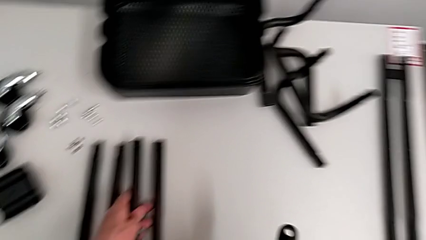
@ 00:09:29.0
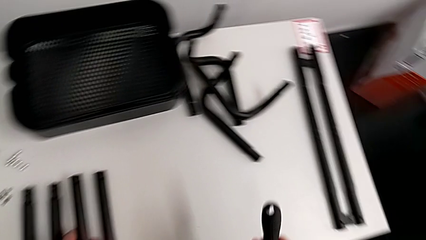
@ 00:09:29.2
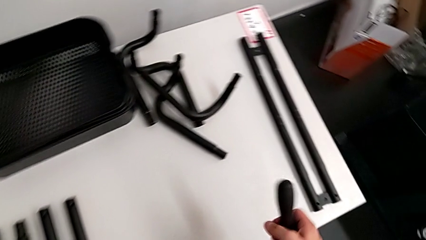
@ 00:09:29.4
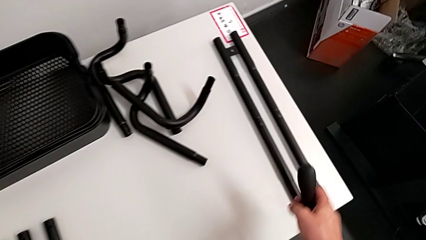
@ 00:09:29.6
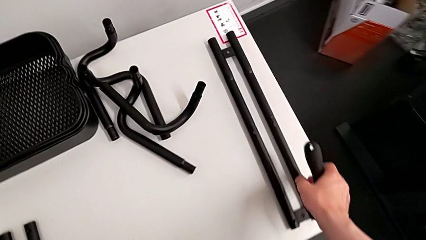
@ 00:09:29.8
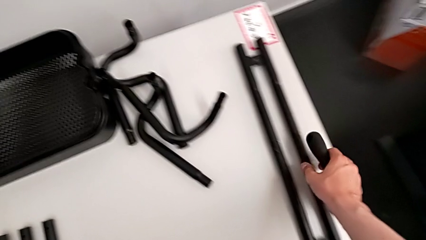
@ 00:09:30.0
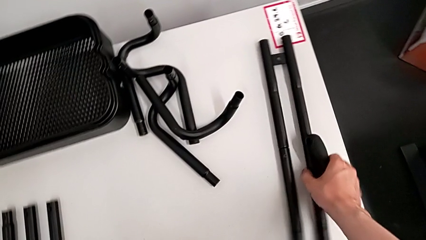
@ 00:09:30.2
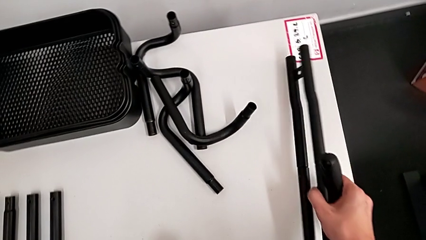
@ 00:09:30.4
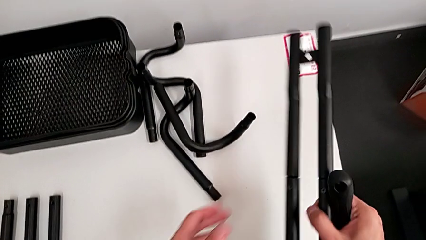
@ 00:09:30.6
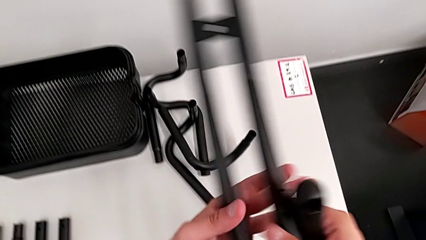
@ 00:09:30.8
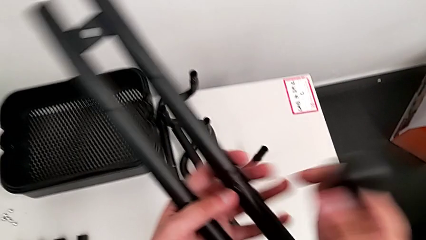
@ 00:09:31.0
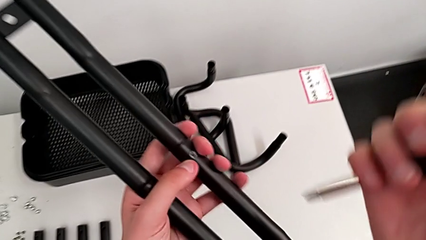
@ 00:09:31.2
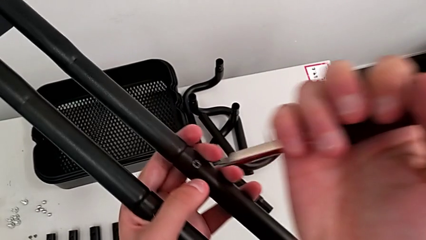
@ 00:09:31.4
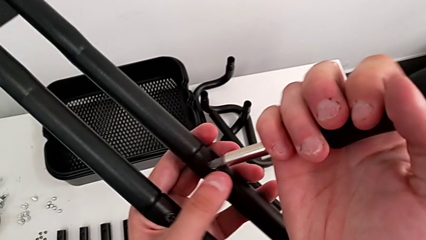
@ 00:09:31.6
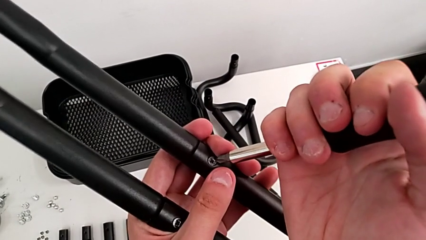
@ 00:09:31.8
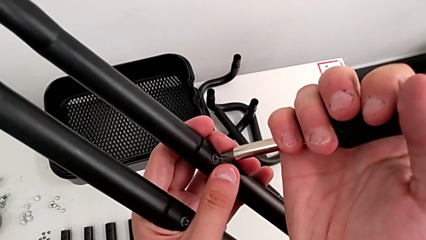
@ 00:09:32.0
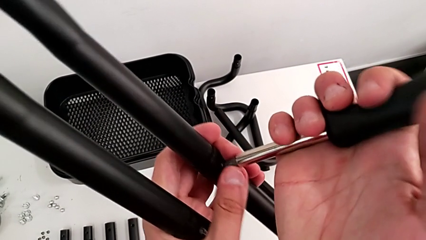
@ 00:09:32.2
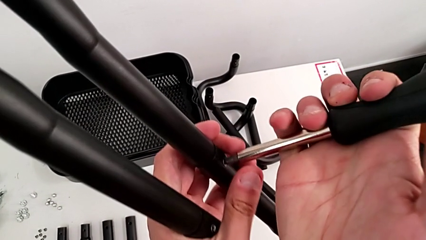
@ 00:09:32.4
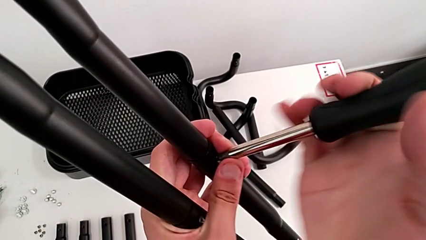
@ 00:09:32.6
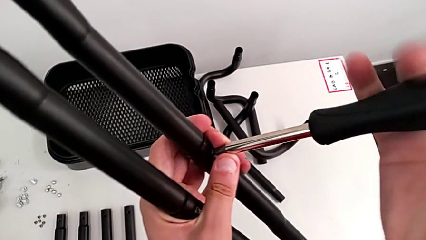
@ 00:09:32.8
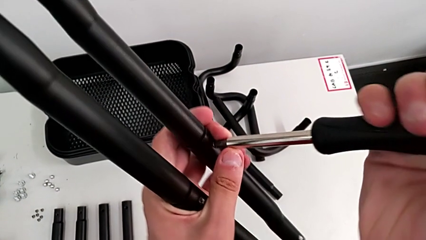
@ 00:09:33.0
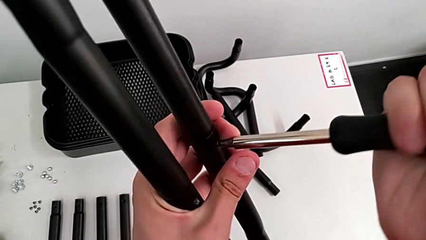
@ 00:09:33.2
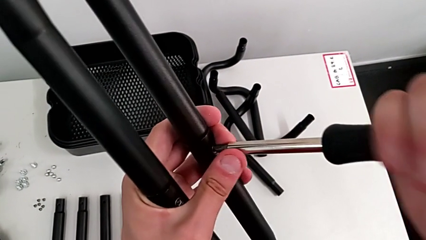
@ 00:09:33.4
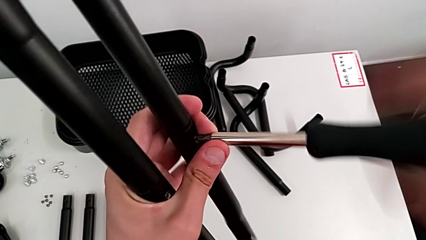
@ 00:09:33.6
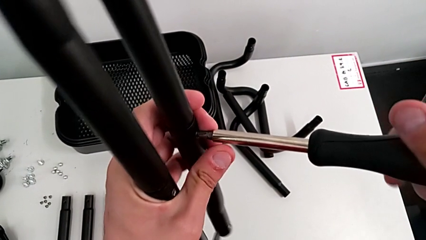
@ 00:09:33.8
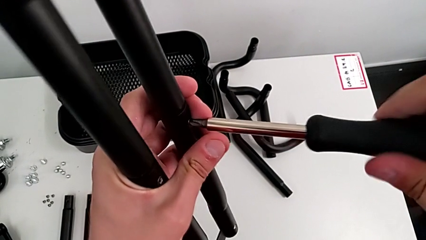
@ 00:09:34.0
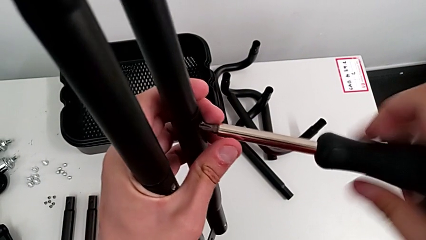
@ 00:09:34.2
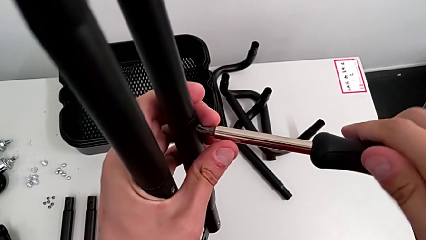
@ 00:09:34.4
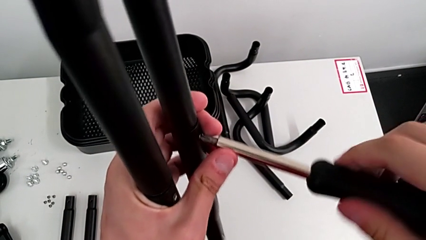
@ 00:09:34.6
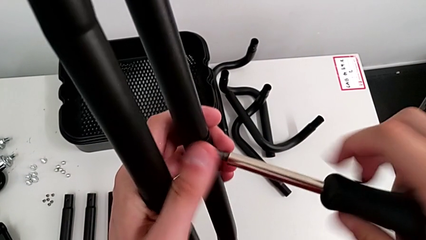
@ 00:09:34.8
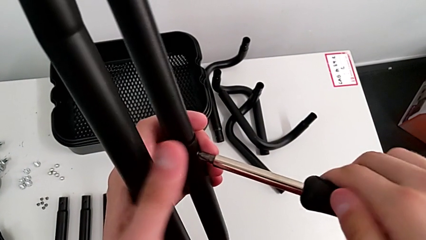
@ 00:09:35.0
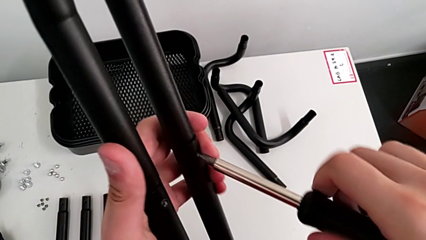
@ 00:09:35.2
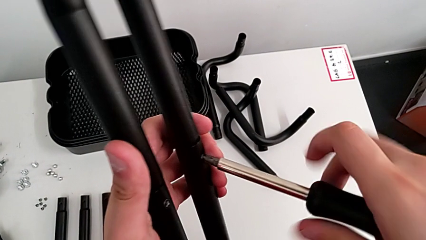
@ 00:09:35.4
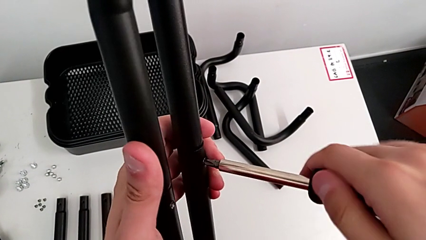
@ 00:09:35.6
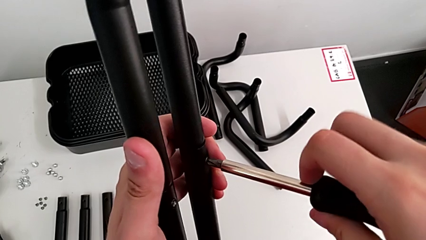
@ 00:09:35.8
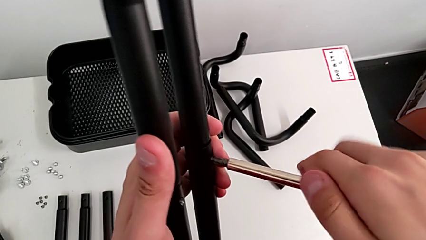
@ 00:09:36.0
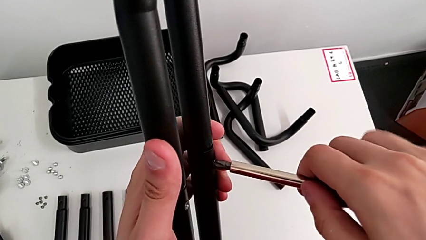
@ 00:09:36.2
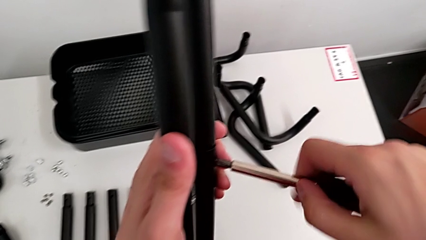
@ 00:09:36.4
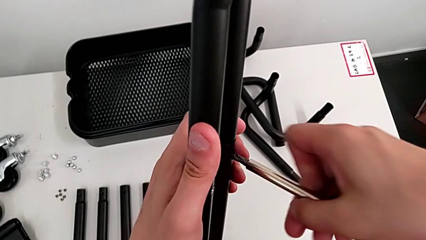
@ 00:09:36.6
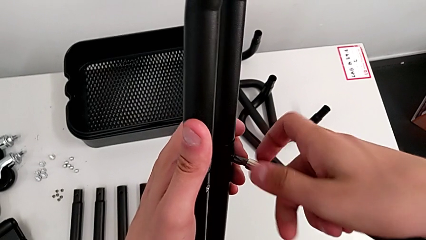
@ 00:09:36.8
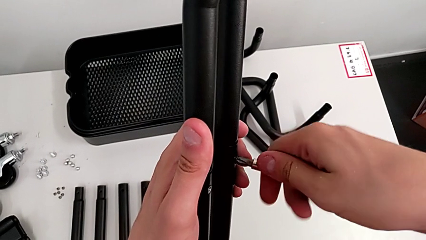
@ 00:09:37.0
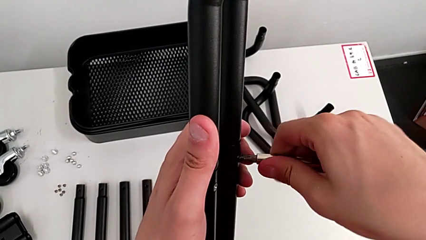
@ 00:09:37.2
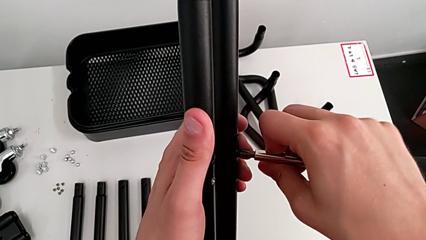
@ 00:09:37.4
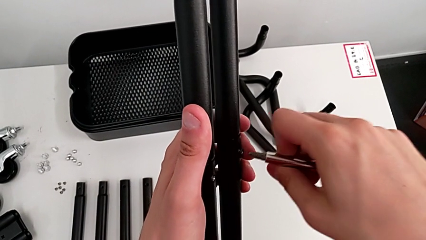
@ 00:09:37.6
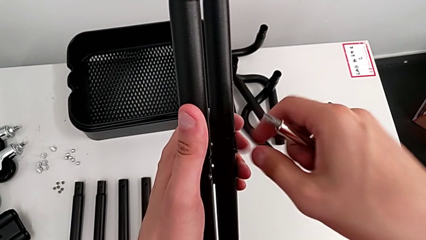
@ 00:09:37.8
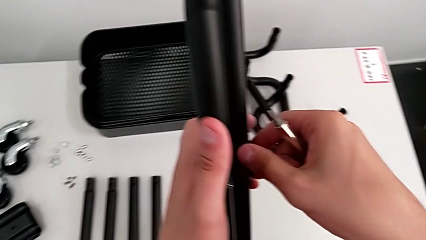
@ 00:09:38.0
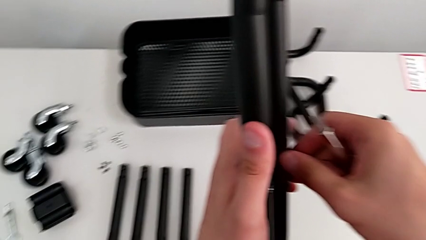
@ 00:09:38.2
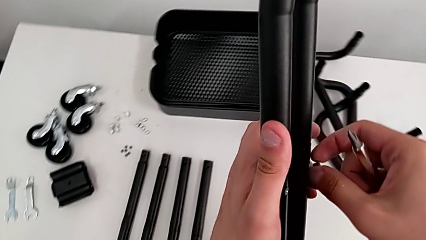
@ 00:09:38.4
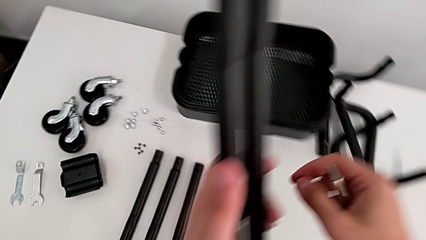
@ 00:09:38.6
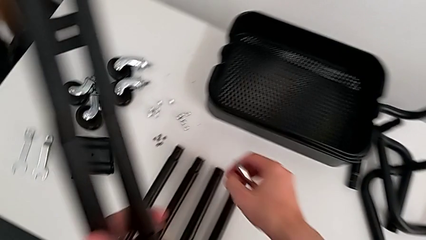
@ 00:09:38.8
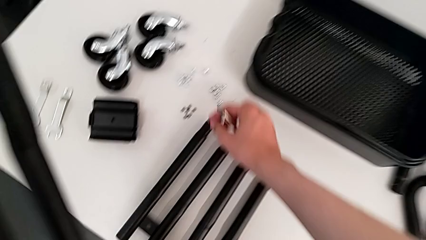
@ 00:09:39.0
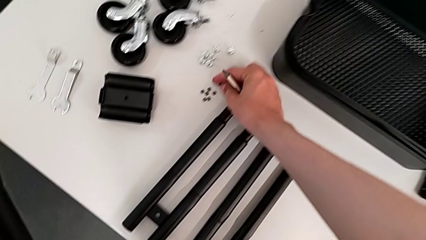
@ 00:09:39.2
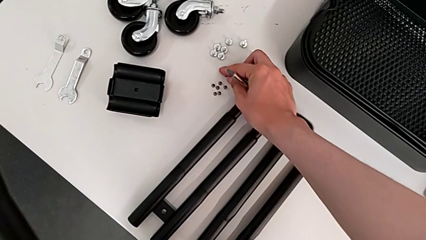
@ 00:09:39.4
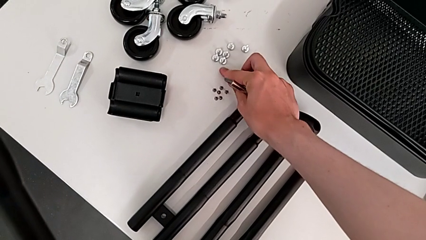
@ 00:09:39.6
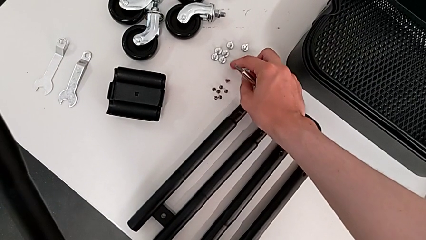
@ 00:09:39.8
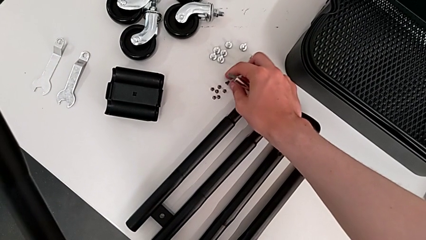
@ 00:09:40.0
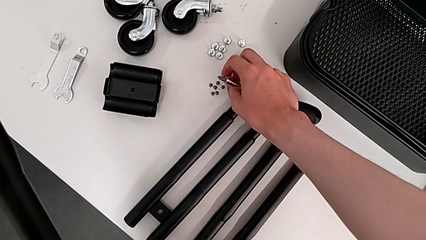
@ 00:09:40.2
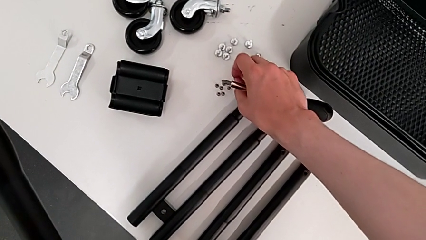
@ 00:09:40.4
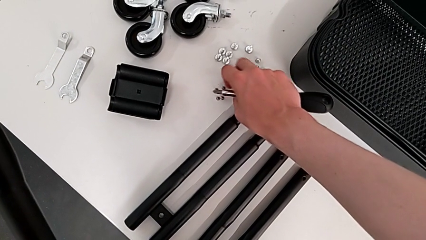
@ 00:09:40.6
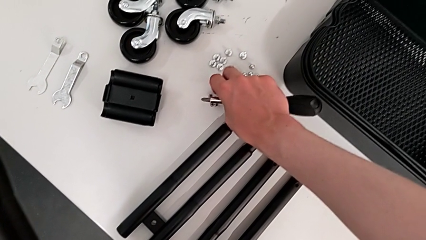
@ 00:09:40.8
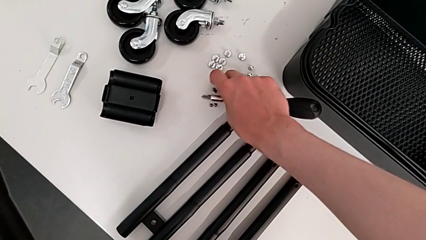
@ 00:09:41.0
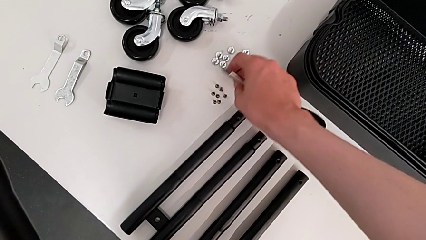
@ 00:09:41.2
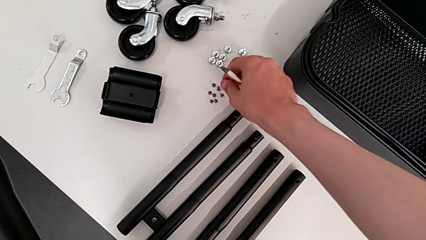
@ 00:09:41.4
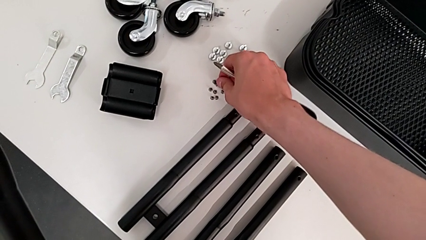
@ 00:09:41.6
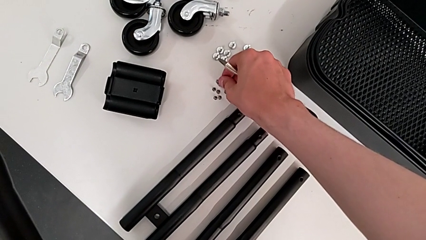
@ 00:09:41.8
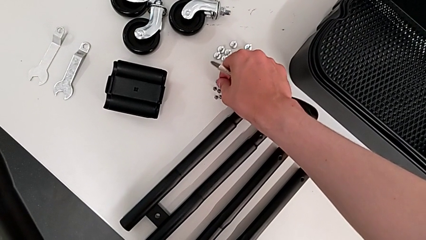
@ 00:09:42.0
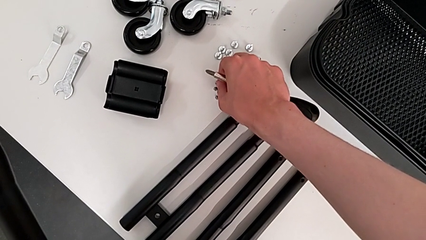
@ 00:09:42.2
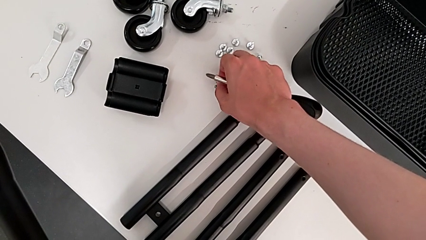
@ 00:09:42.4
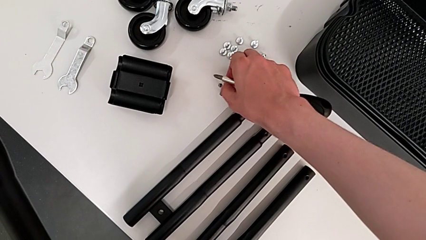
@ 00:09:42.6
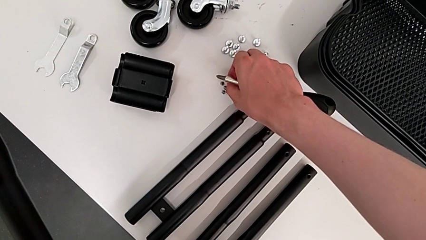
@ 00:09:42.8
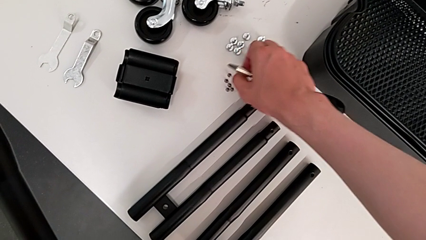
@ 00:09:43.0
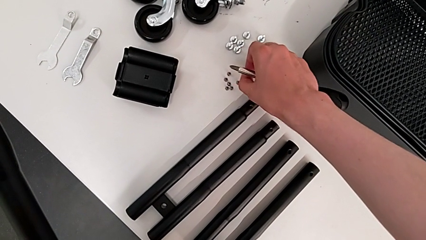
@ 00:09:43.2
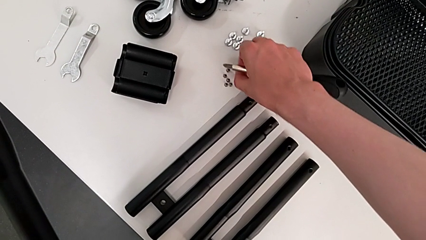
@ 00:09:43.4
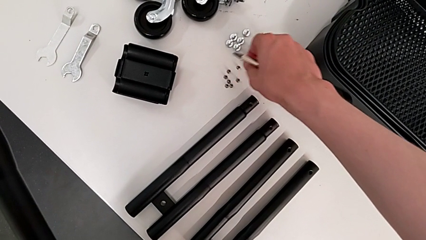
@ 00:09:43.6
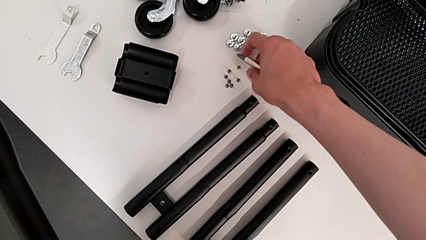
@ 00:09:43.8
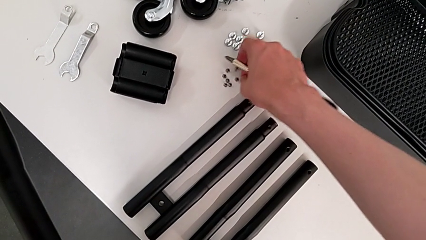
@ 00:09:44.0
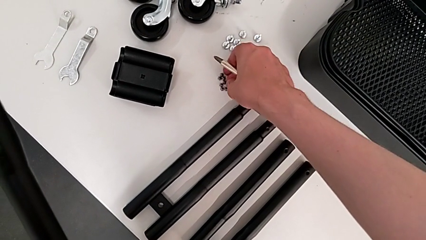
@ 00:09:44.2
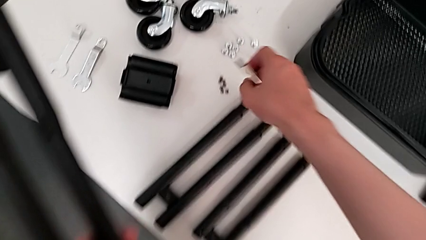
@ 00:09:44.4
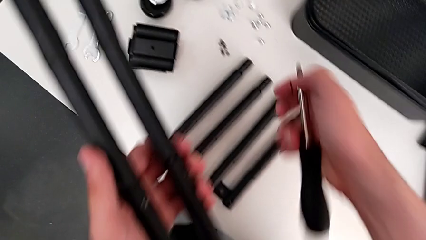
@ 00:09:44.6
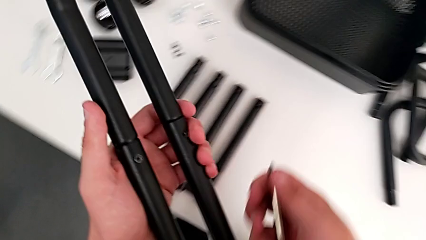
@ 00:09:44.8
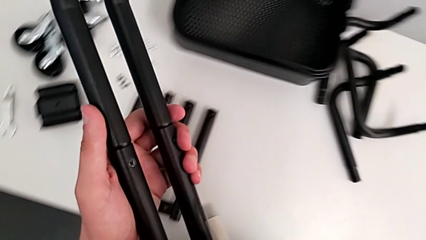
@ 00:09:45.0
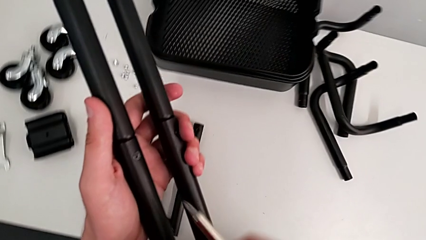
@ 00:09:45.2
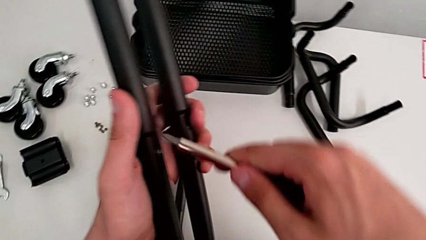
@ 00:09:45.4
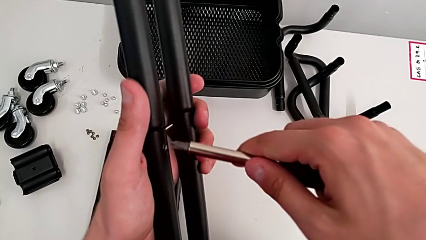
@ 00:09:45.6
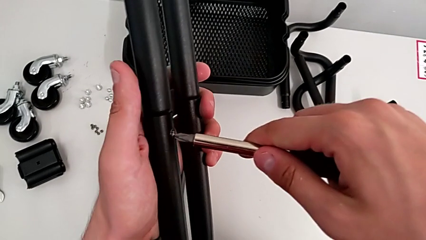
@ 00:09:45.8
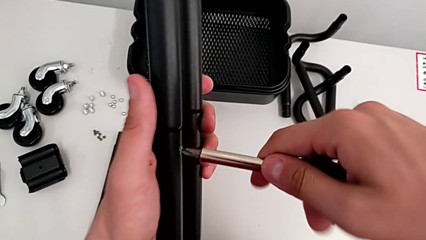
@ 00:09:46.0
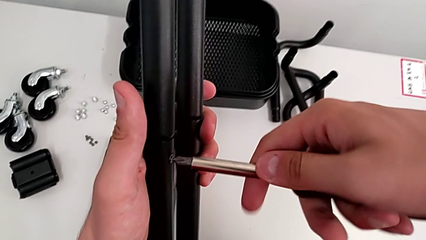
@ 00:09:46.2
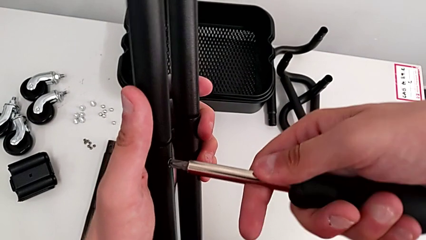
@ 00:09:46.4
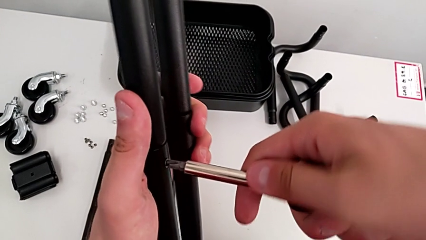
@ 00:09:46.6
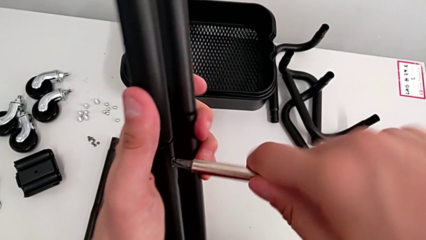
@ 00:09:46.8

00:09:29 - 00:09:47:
The camera wearer is disassembling the second side bar of the shelf's frame. They grab the second leg, insert the seventh screwdriver, unscrew the seventh leg, grab it, drop it, align the leg and insert the eighth screwdriver.
